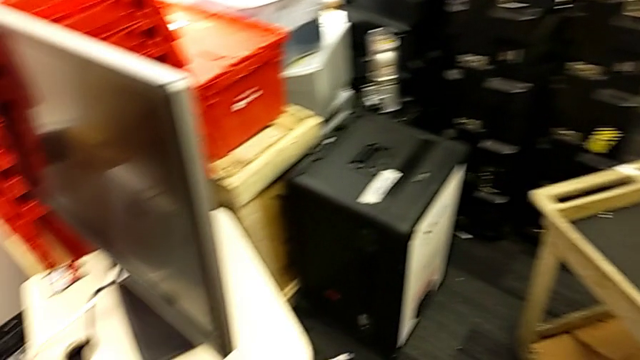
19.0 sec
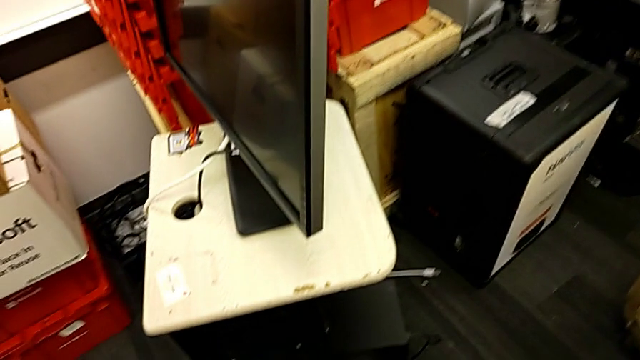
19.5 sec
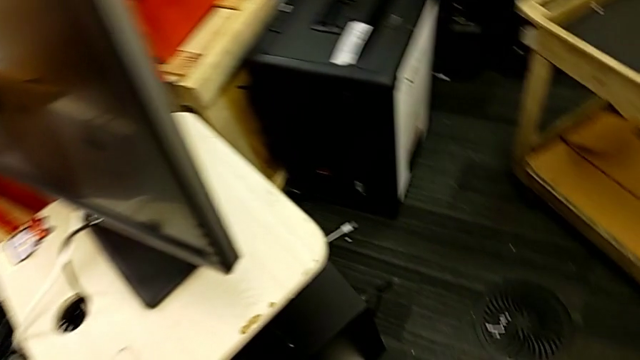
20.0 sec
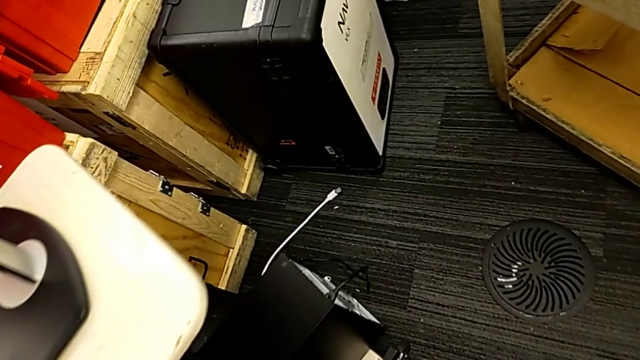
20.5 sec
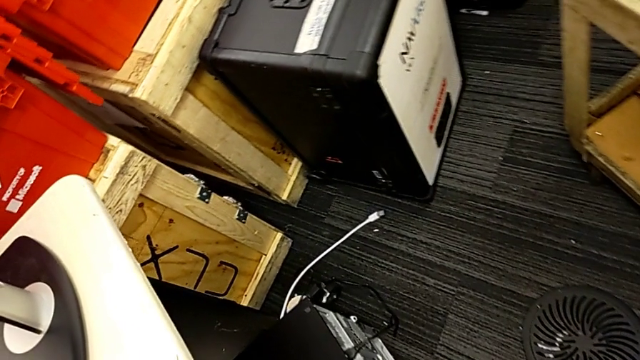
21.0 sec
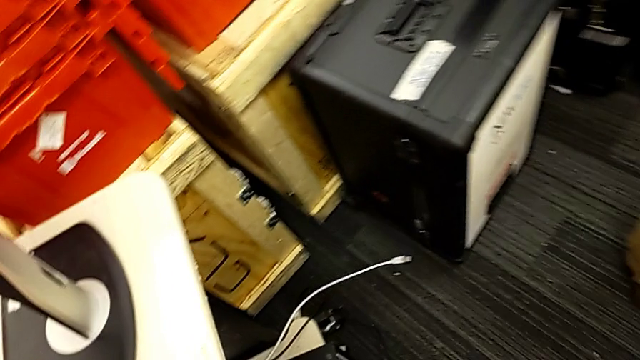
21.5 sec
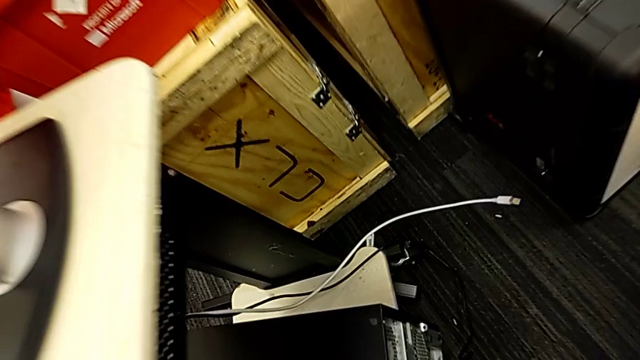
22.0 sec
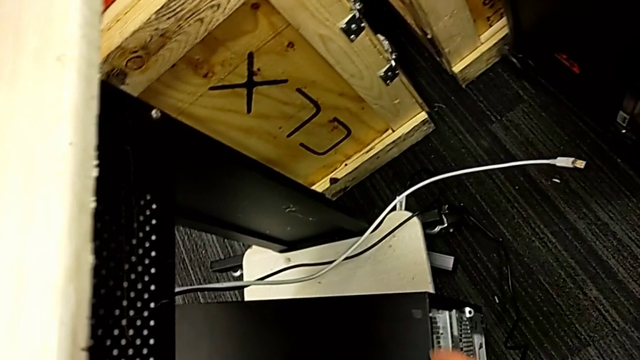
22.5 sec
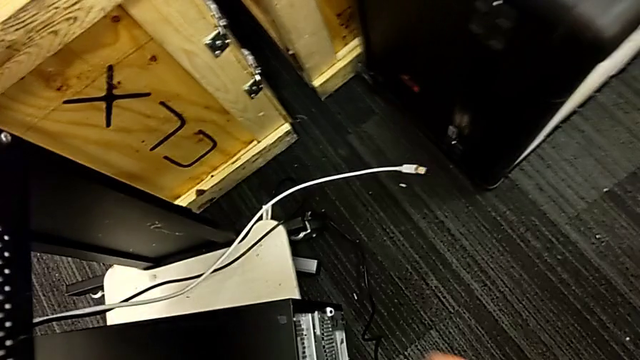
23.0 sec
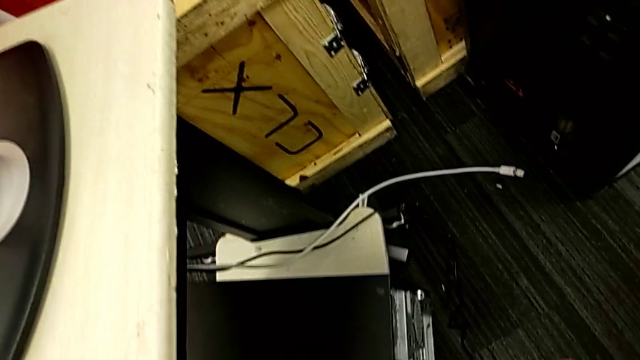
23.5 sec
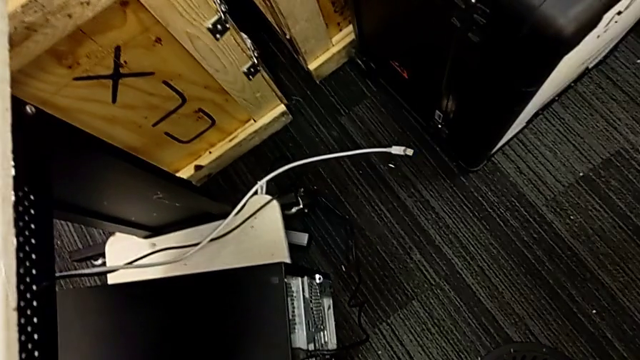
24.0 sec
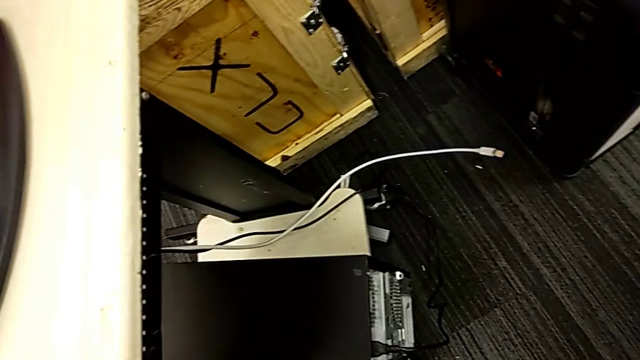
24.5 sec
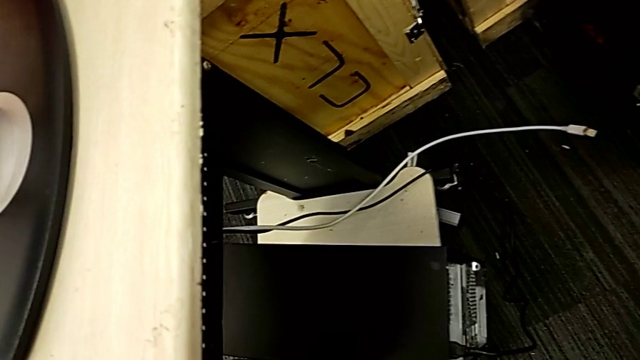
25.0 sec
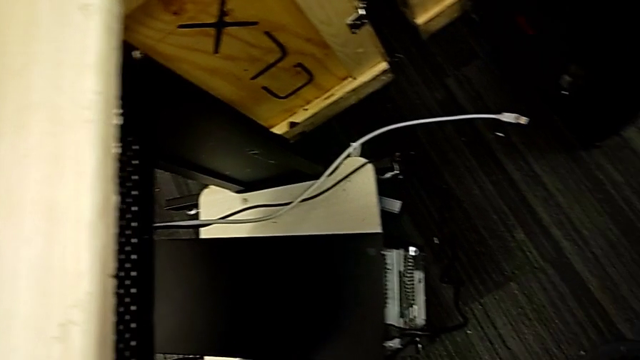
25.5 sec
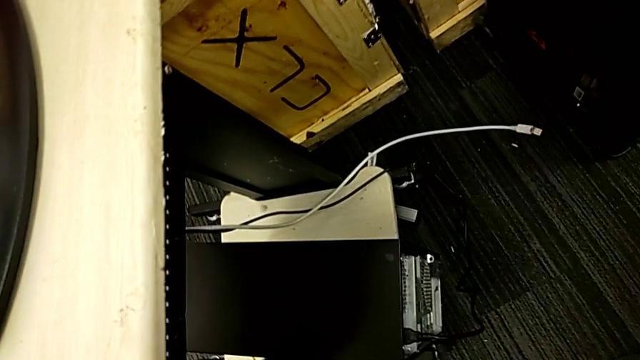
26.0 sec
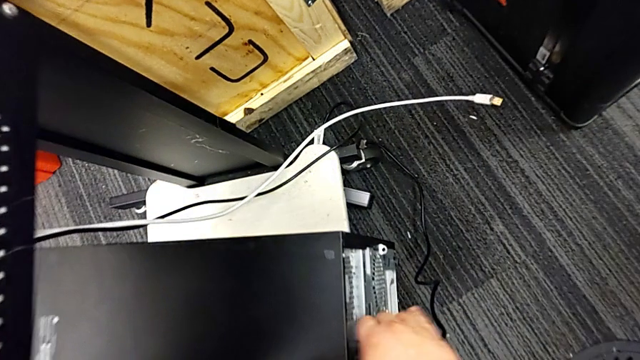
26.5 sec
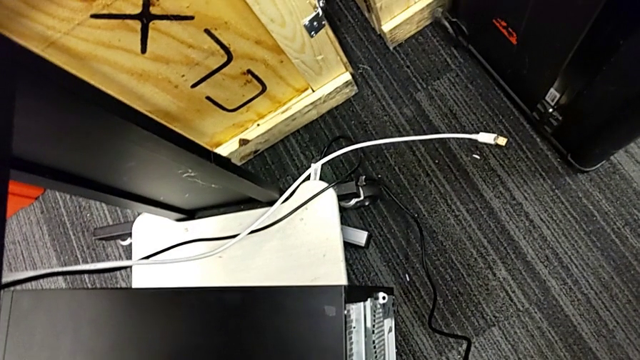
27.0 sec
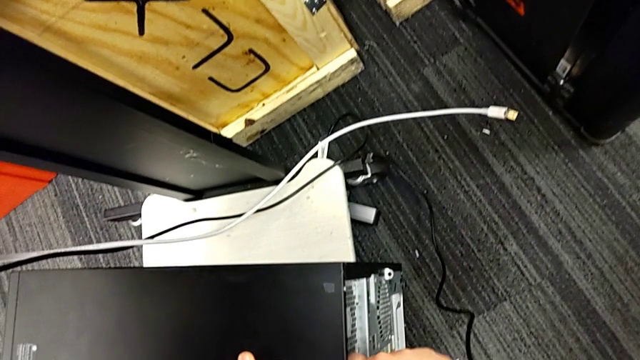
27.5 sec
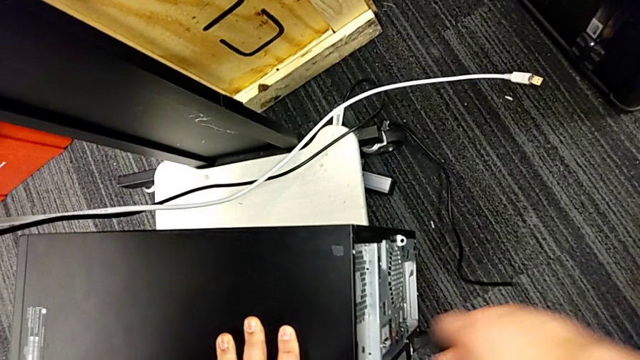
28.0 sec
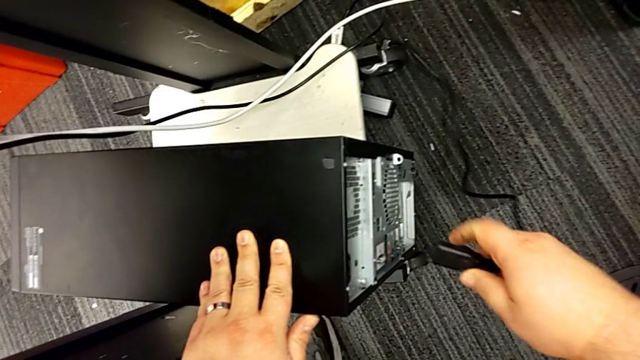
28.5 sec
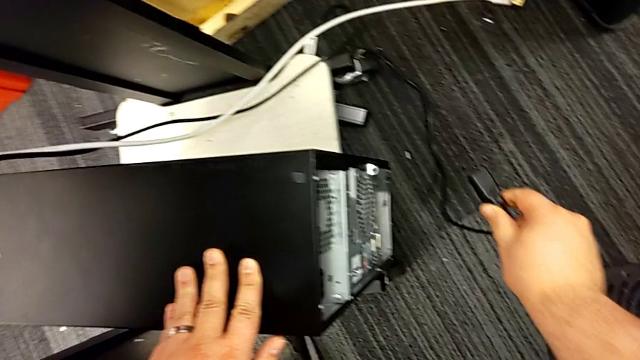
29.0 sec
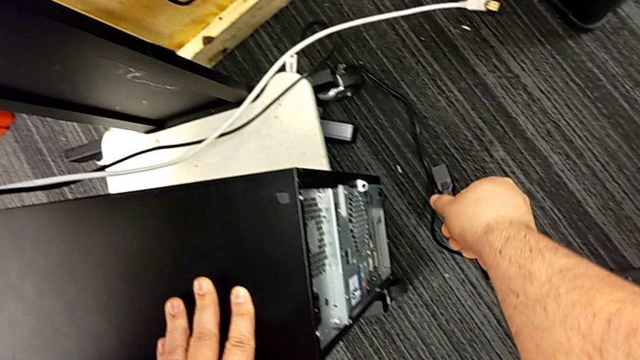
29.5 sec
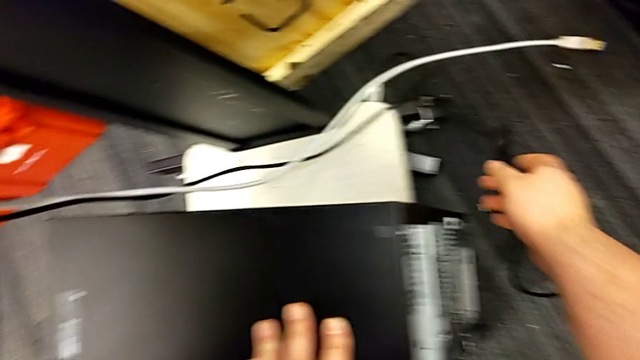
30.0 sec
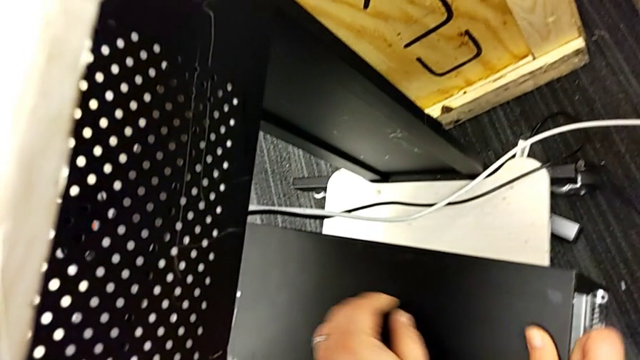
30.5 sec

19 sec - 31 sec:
The camera wearer grabs the cable power supply. They touch the cable and withdraw the cable power supply.

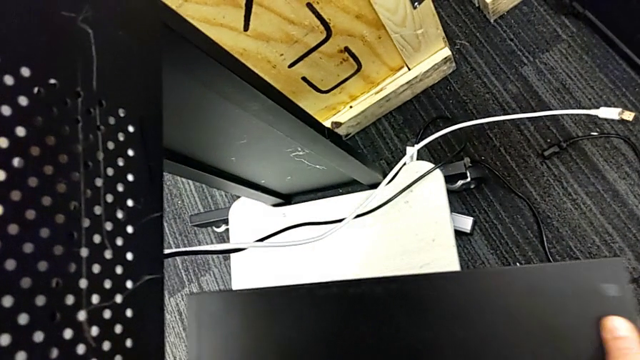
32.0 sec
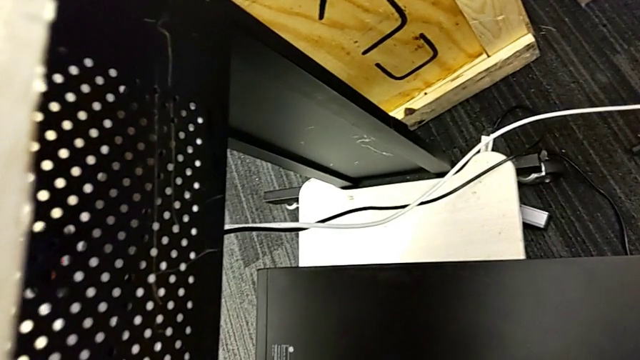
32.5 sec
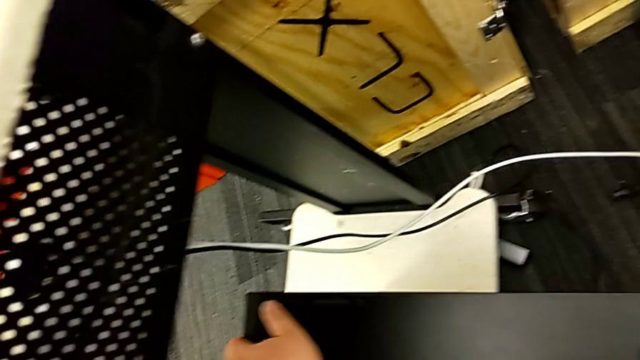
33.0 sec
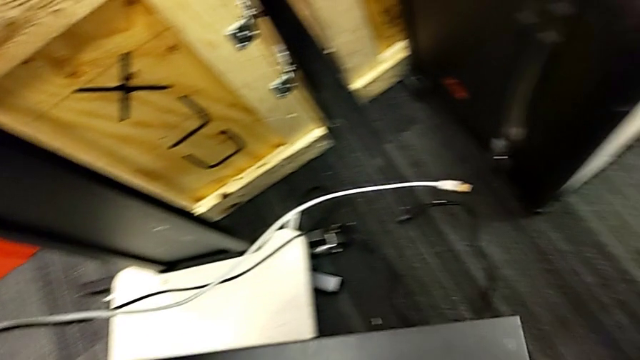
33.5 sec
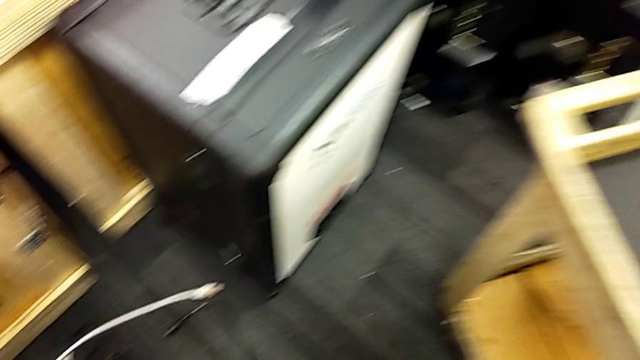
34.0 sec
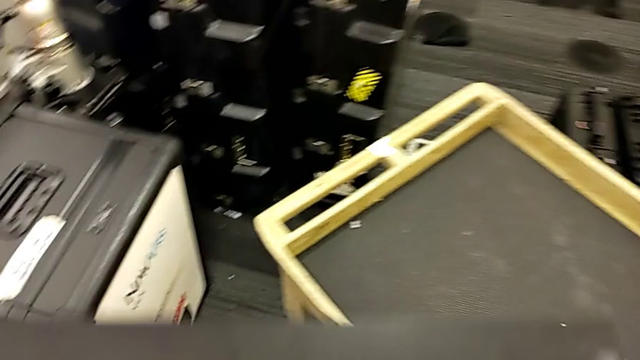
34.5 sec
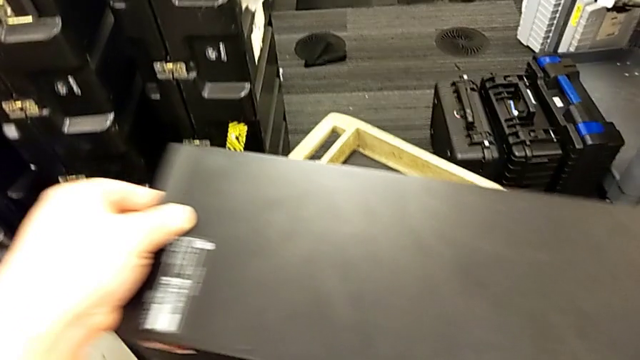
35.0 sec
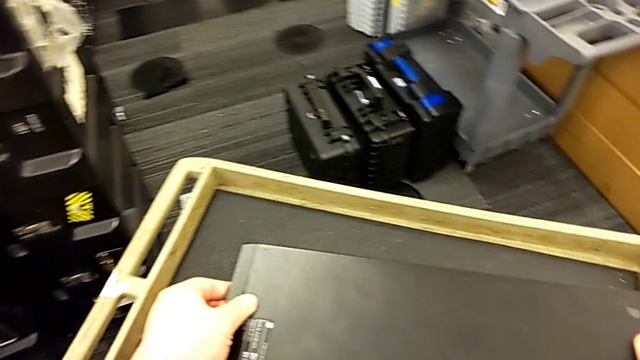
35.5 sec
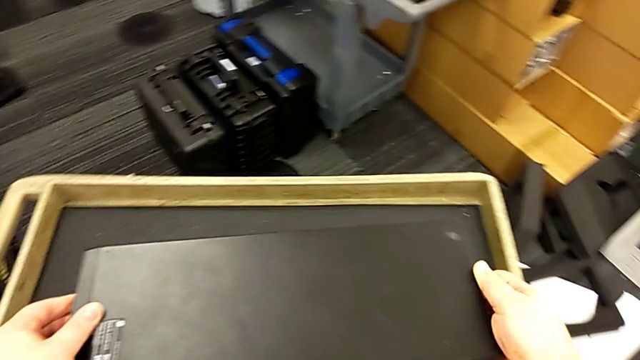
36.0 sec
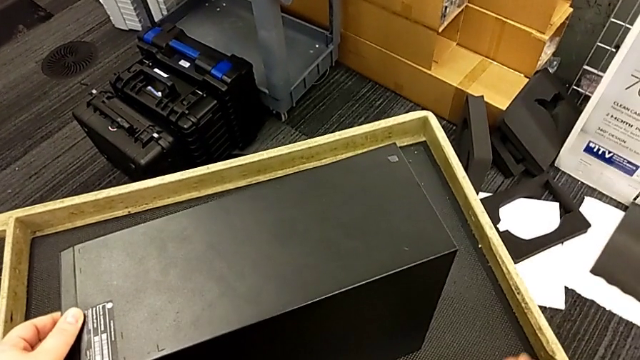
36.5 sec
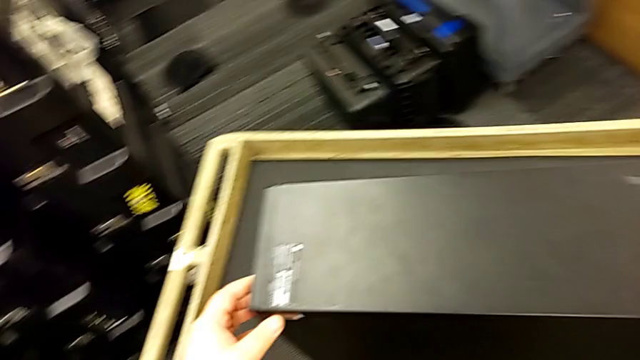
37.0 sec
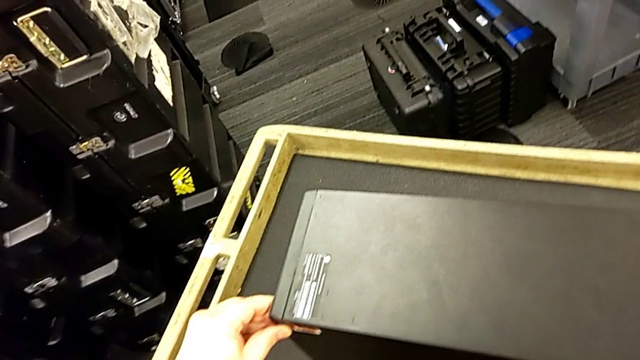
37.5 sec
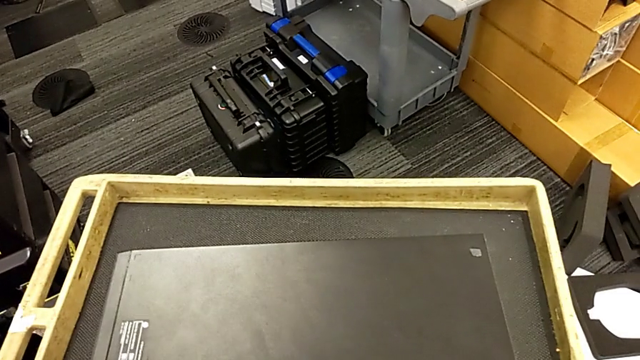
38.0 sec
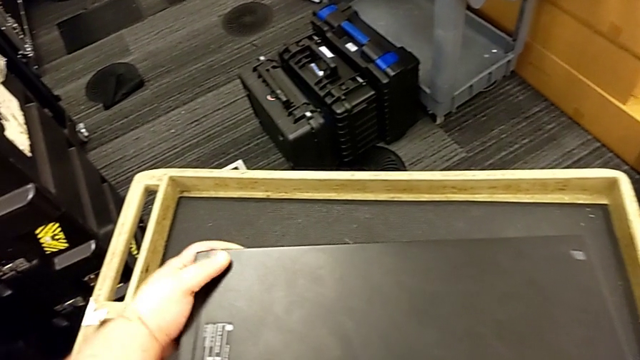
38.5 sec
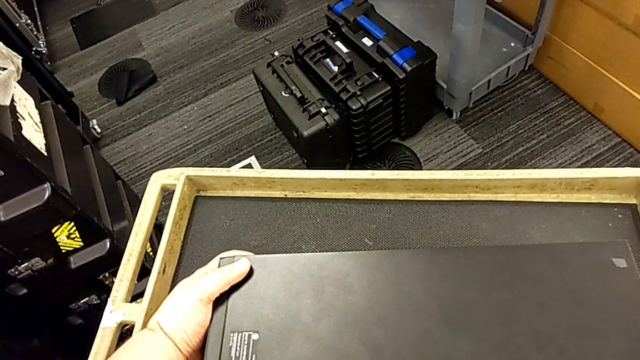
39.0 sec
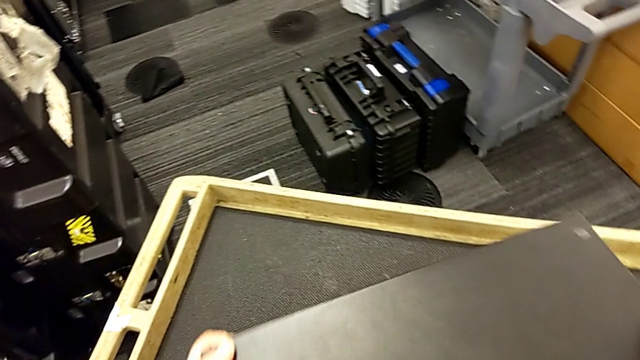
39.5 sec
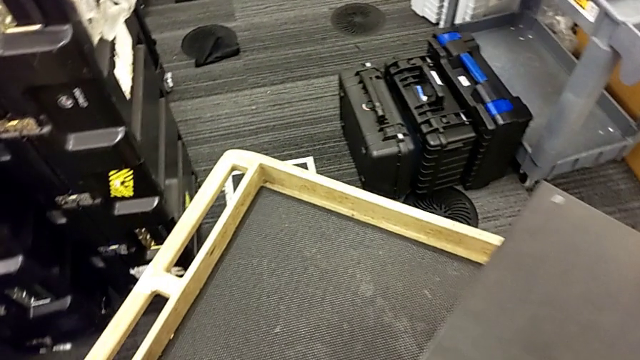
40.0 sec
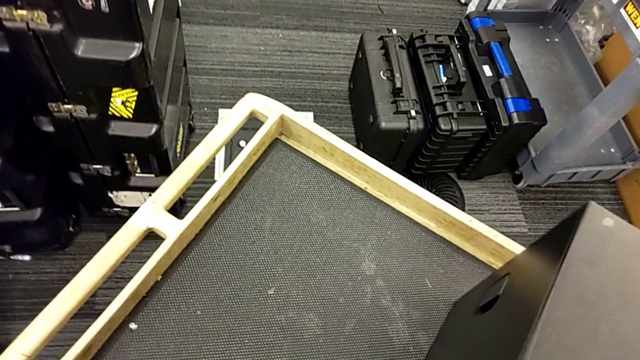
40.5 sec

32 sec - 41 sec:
The camera wearer is standing on the cart next to the computer tower. They place the computer tower and touch it.
